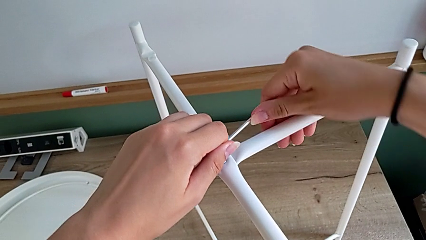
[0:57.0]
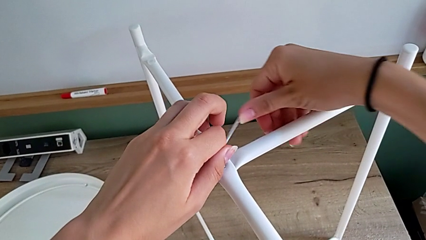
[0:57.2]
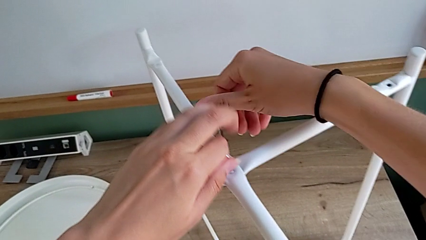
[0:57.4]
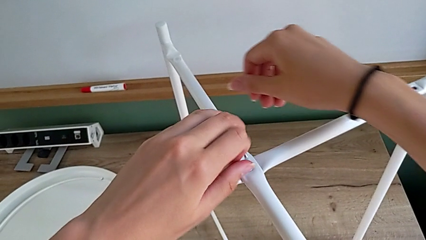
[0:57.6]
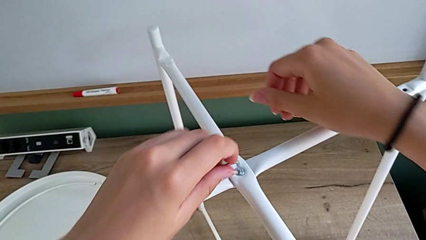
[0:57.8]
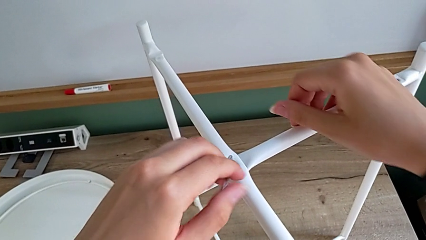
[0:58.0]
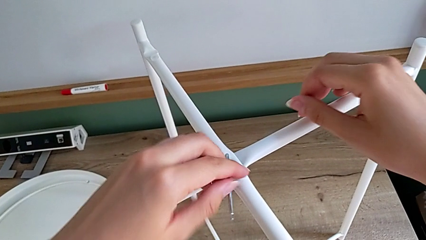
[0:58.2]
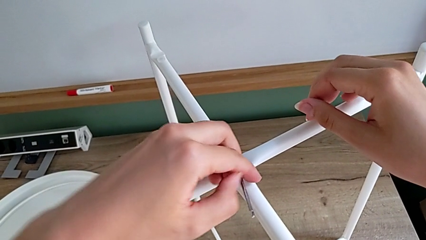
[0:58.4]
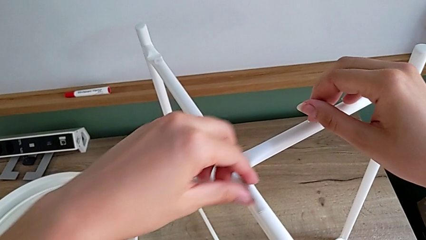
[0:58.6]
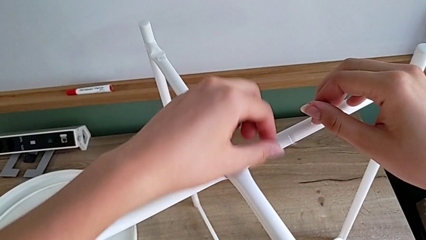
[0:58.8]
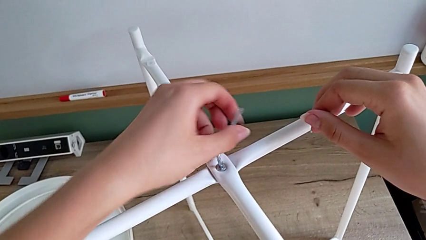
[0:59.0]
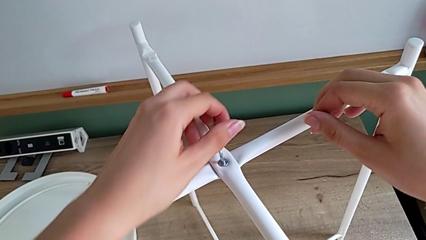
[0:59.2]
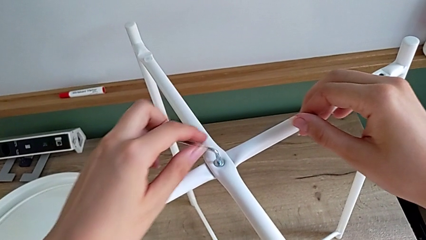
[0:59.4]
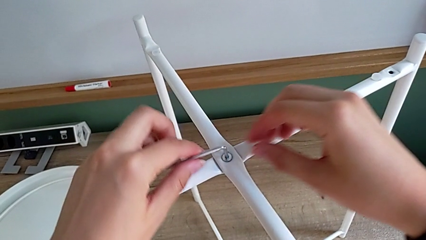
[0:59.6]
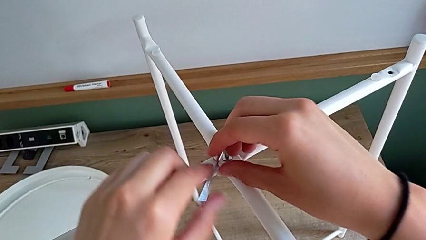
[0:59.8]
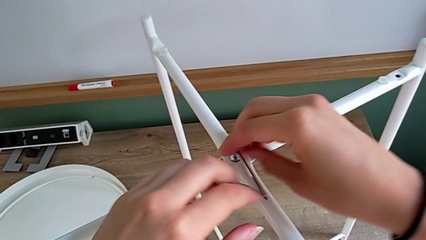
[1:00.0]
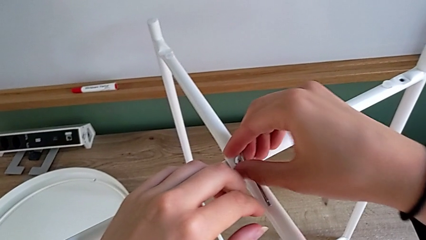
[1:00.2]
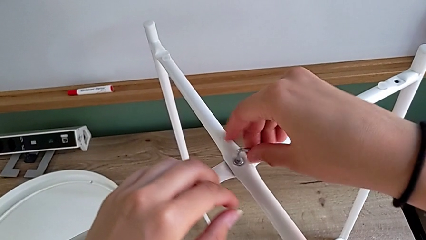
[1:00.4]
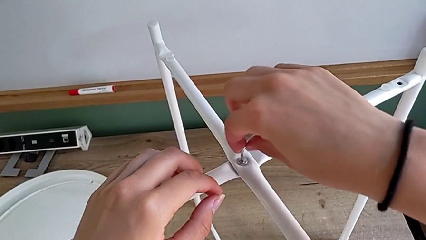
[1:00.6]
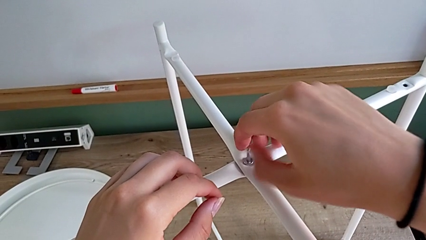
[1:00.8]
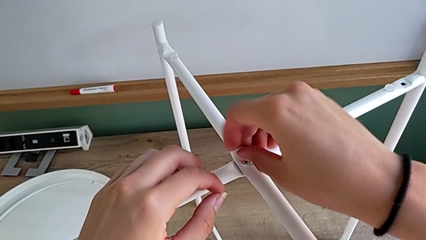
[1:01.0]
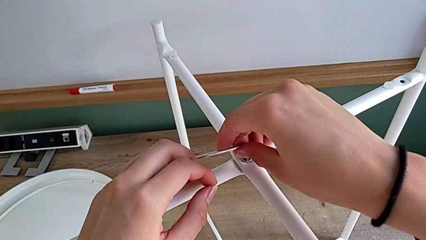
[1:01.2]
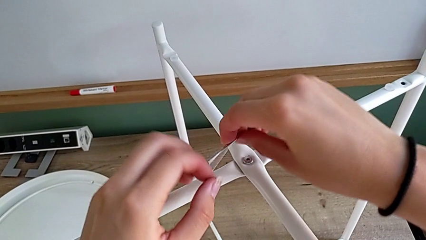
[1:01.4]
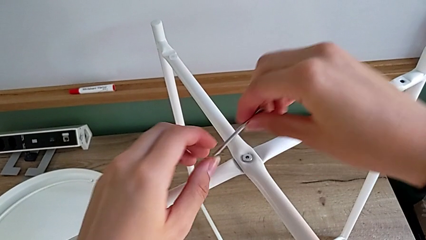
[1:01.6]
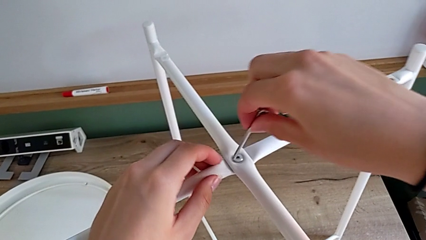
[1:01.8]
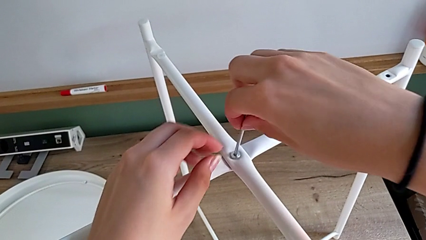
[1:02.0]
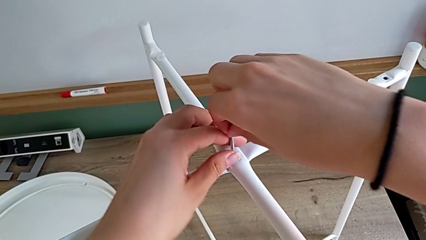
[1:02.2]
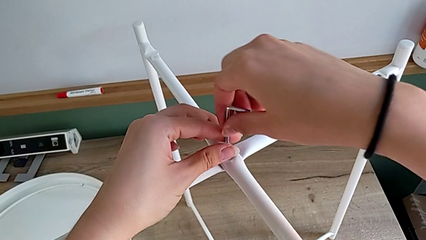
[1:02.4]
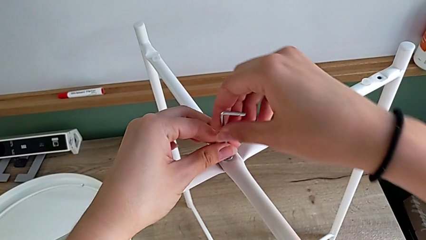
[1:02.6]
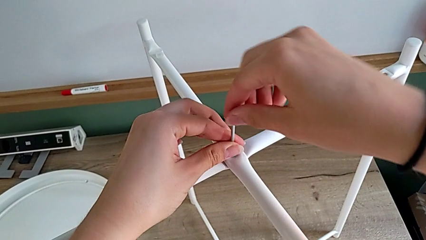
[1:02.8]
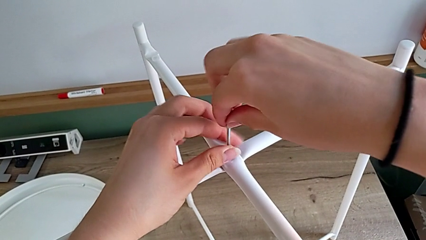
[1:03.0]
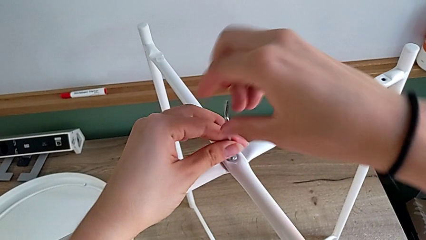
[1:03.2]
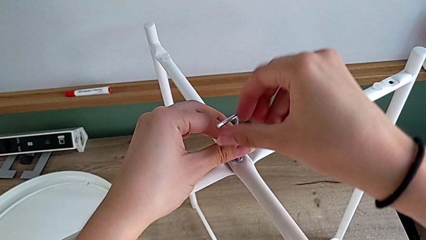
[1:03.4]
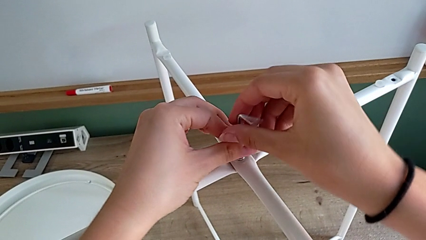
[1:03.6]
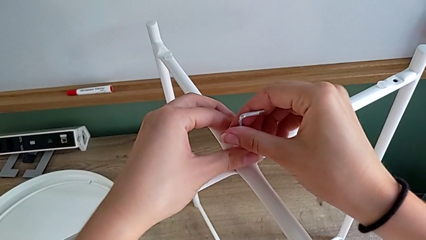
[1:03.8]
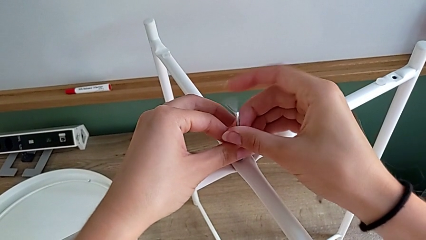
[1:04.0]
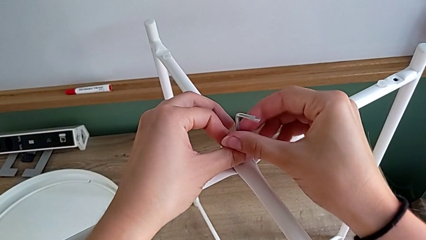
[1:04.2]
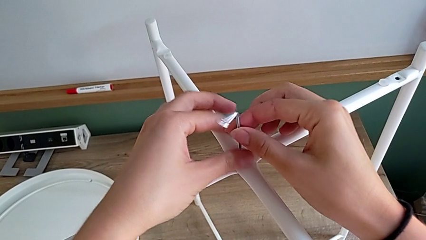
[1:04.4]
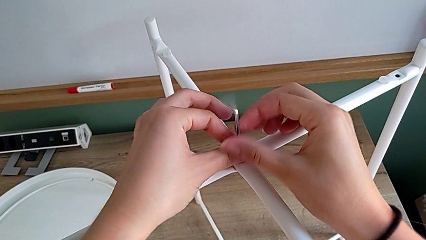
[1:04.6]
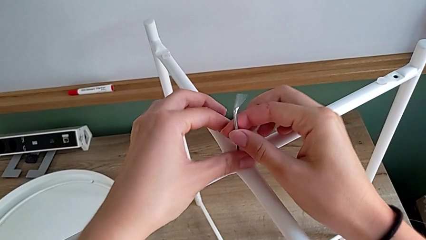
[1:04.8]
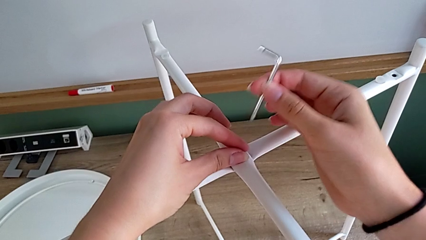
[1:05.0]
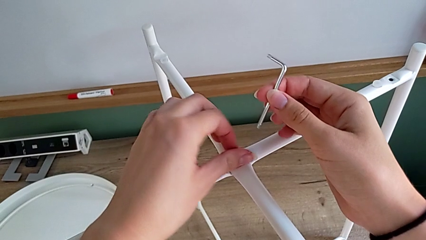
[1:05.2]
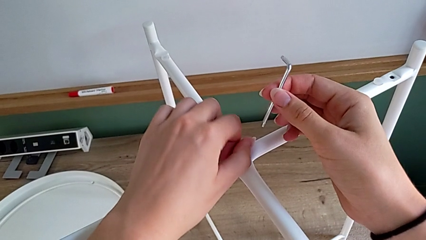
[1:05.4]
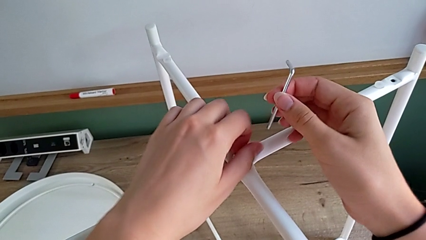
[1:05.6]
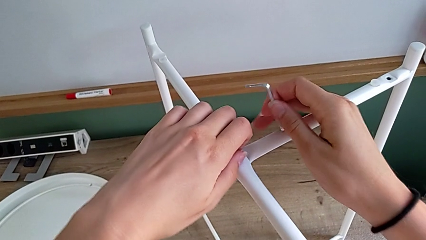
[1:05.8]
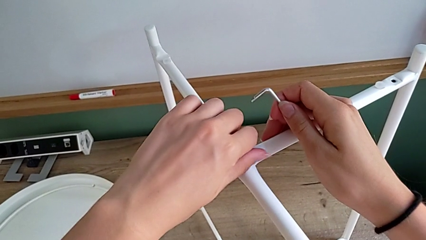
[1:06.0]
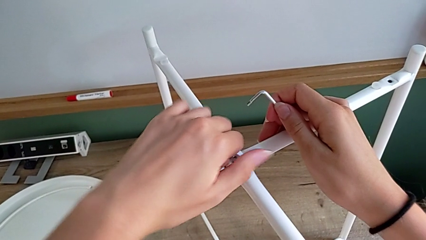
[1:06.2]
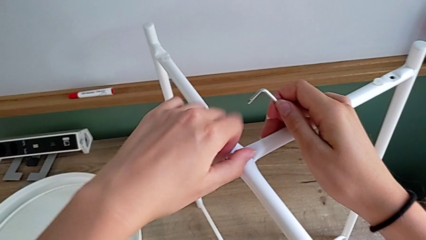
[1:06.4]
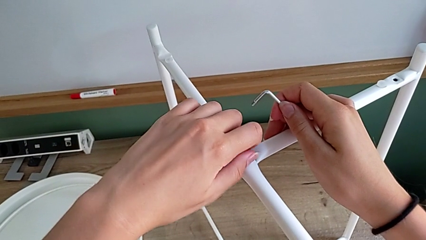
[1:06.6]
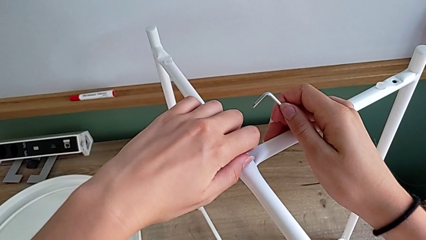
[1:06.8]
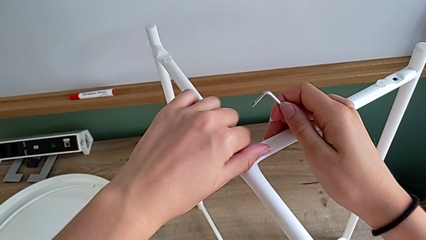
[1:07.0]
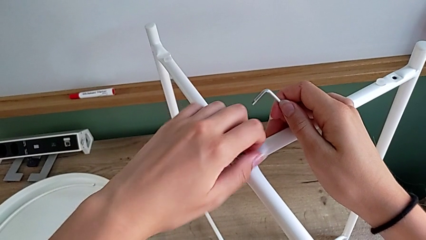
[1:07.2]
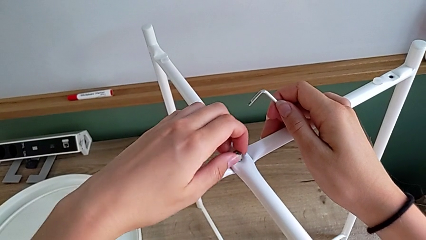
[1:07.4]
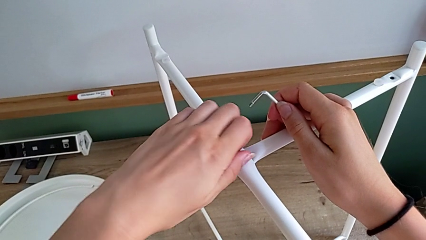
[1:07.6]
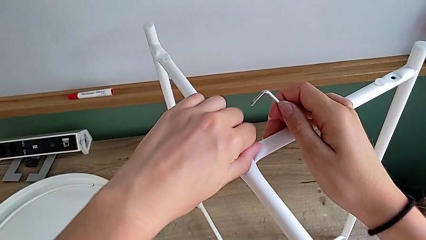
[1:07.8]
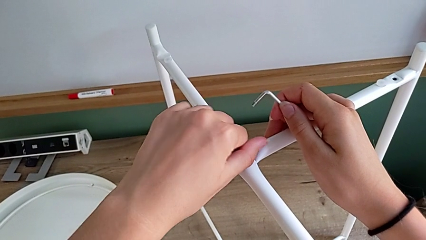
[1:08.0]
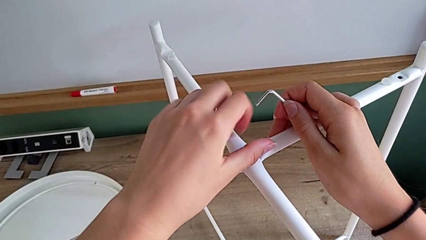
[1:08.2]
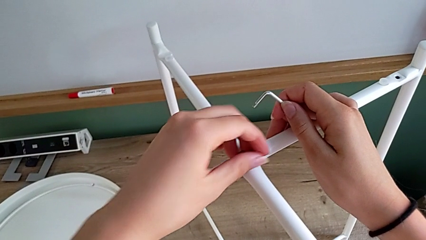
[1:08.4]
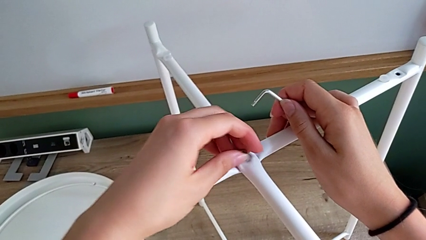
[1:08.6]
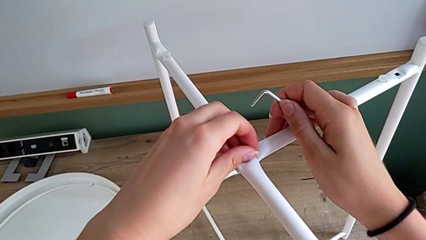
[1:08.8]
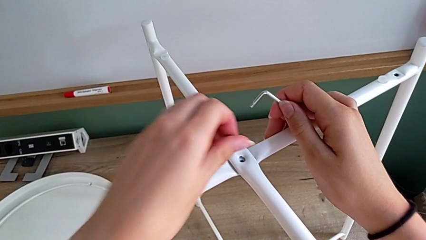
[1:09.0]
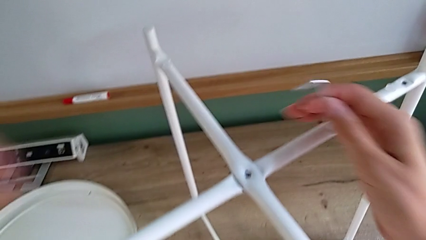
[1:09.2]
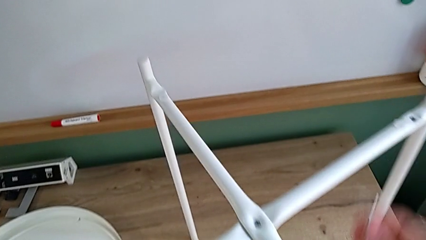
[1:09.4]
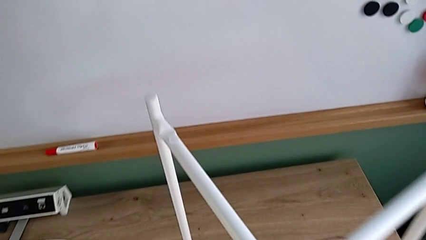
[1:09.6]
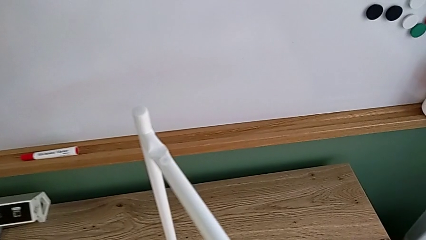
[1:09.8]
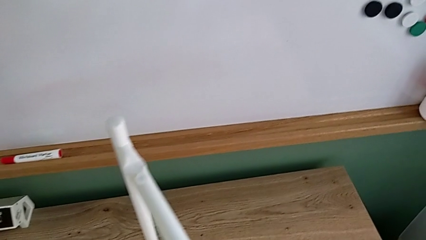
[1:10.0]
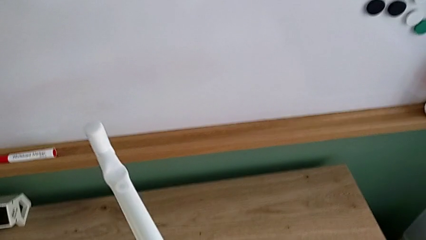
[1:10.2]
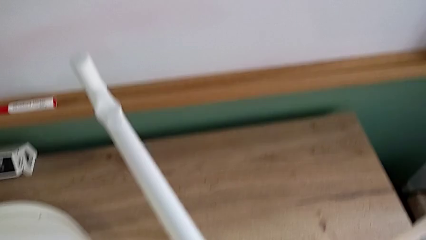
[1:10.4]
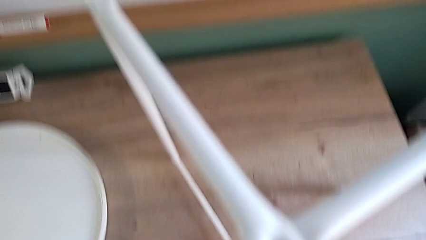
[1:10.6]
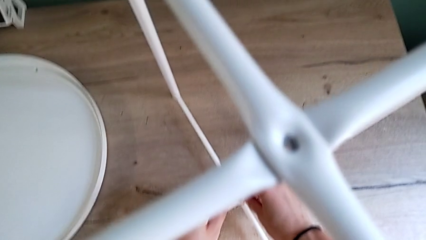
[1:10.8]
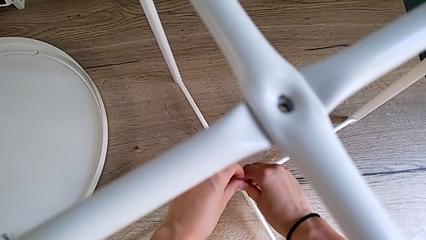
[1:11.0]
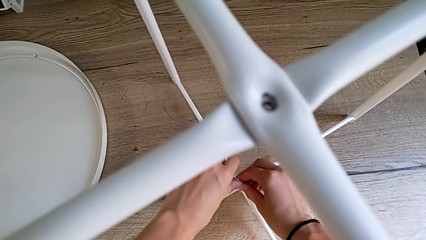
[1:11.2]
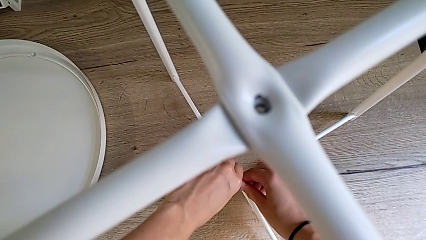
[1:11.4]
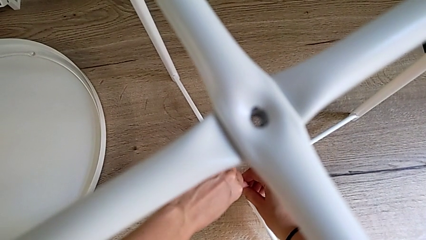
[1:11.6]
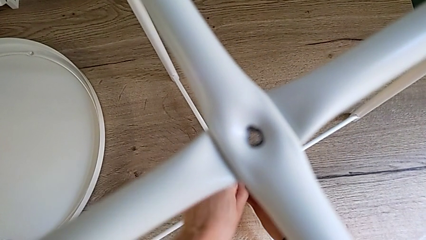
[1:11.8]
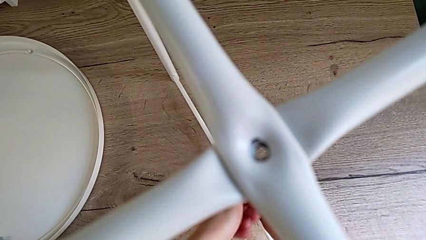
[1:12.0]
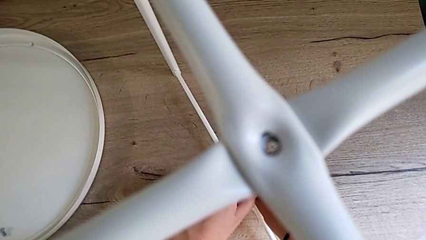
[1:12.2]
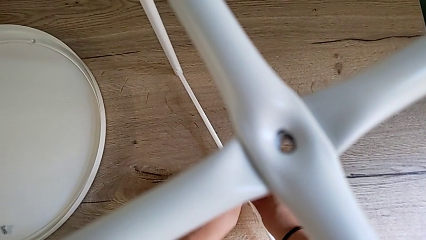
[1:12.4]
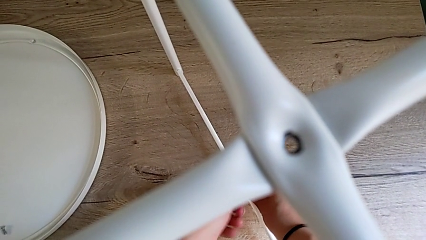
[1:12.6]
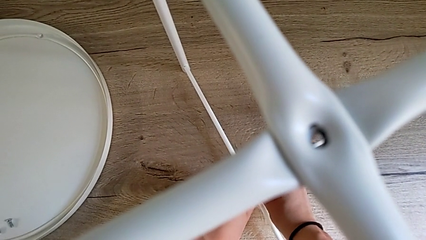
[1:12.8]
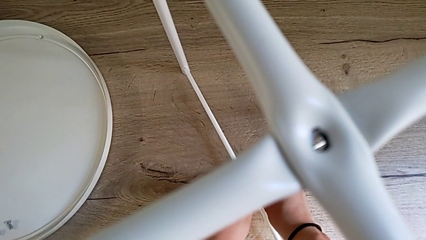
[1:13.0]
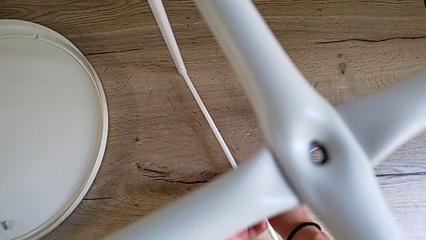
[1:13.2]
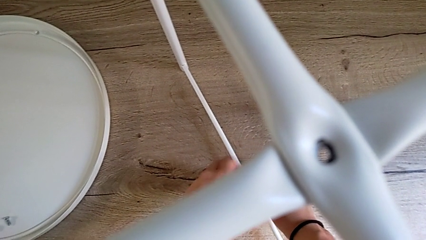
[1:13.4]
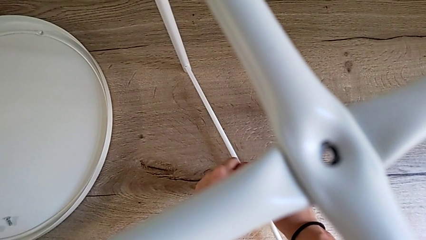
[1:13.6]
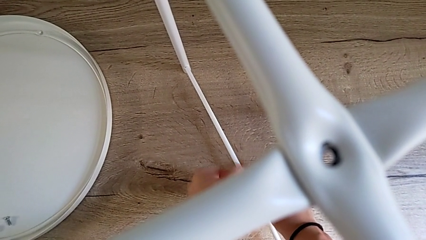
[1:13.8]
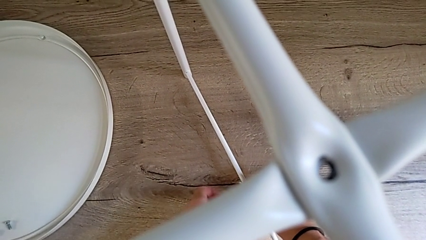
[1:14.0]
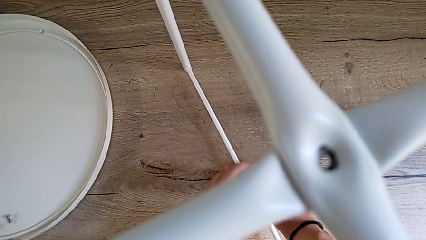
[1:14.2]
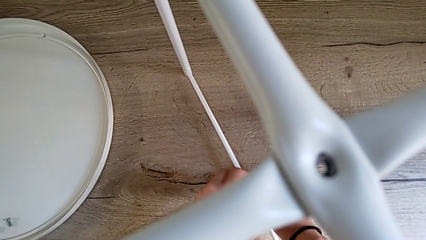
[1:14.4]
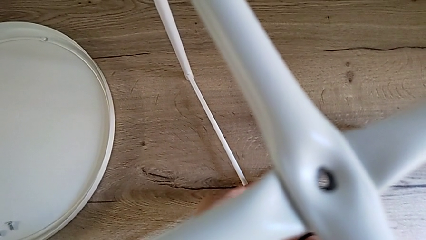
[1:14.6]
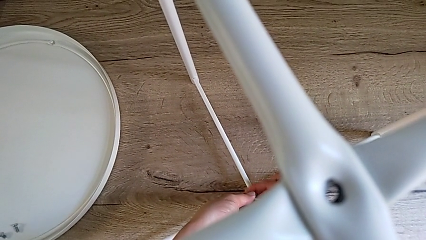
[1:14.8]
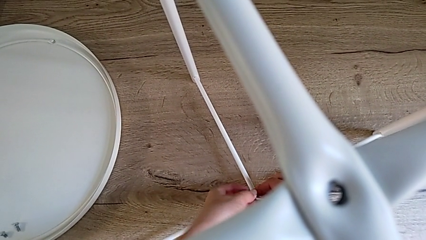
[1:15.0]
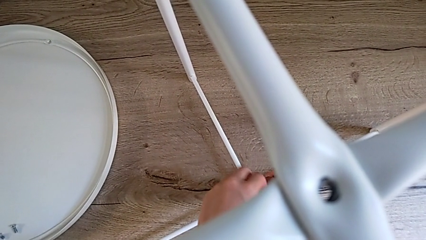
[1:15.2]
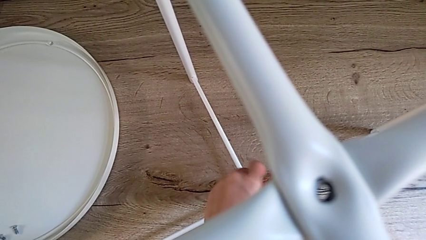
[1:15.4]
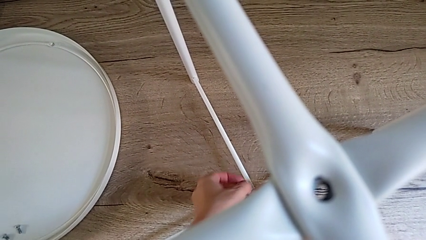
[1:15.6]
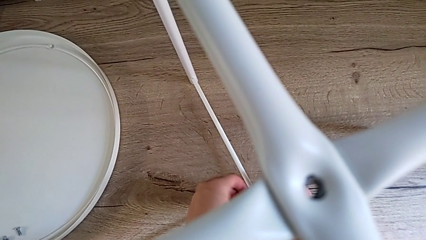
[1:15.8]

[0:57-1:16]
The camera wearer is disassembling the legs of the object. They unscrew the hex socket head with the left hand, unscrew it with the right hand, withdraw the Allen wrench with the right hand, rotate the Allen wrench, insert it, unscrew the hex socket head, withdraw the Allen wrench with the right hand, unscrew the hex socket head with the left hand, disassemble it with the left hand, place it with the left hand, insert the Allen wrench and begin to unscrew the hex socket head.
